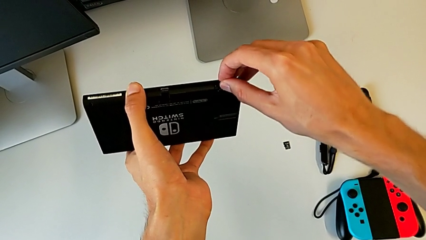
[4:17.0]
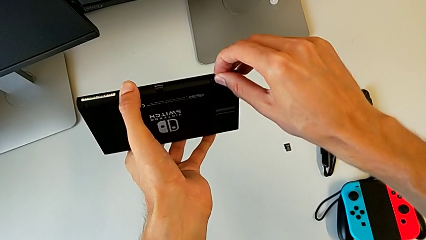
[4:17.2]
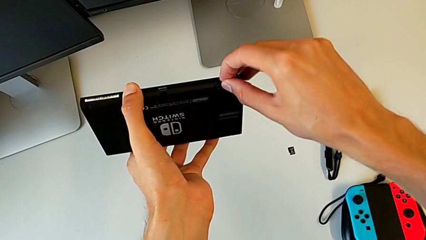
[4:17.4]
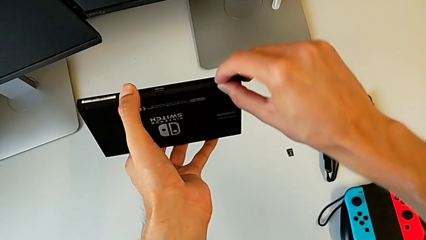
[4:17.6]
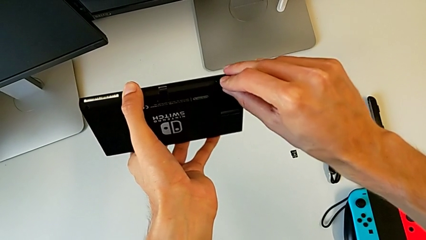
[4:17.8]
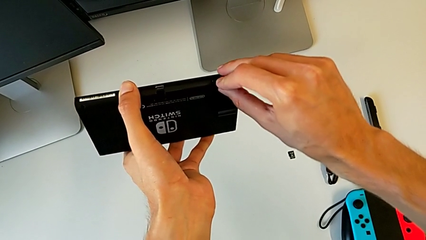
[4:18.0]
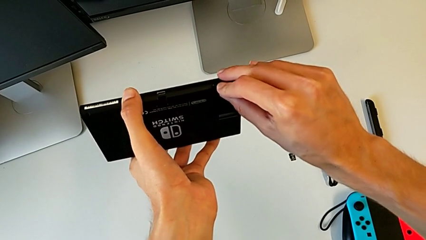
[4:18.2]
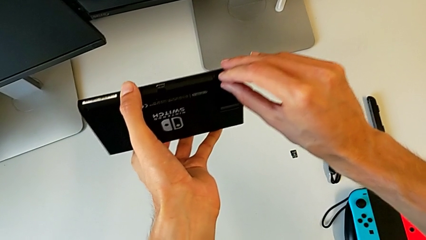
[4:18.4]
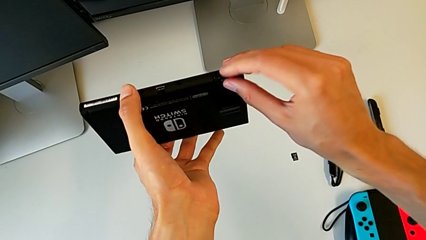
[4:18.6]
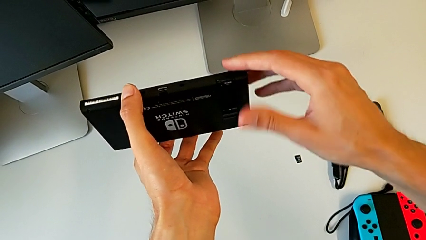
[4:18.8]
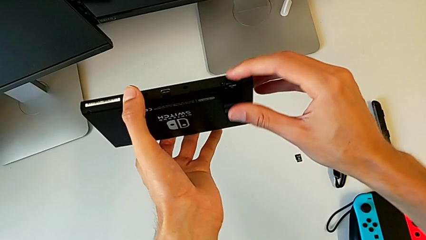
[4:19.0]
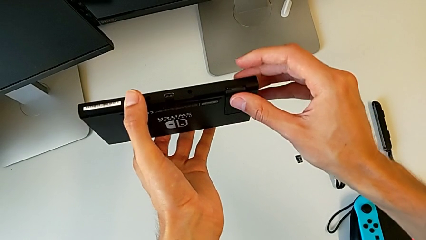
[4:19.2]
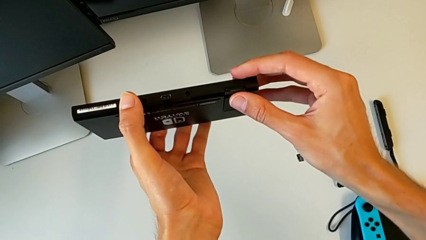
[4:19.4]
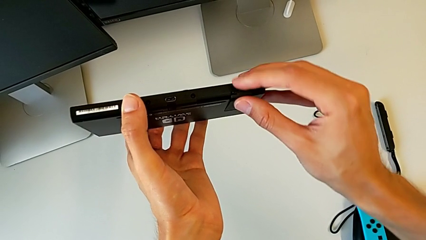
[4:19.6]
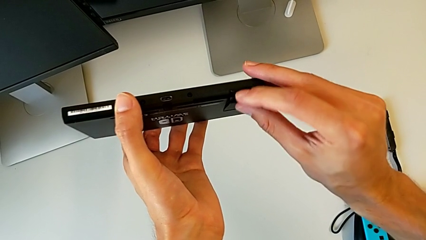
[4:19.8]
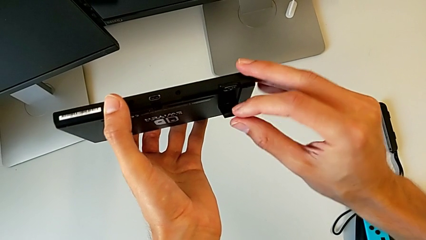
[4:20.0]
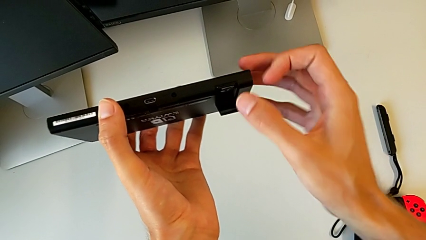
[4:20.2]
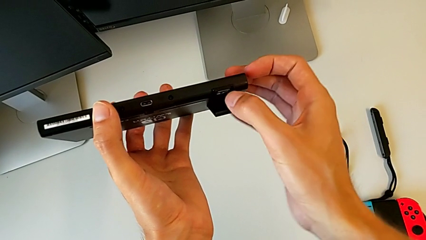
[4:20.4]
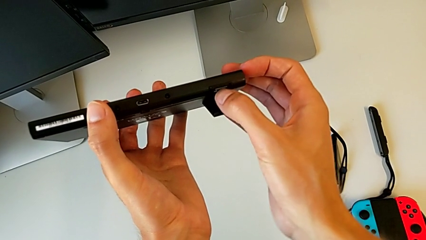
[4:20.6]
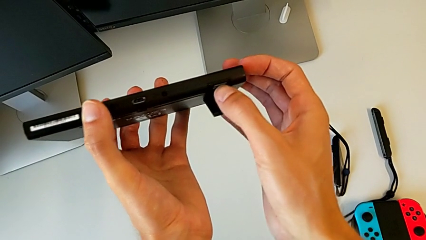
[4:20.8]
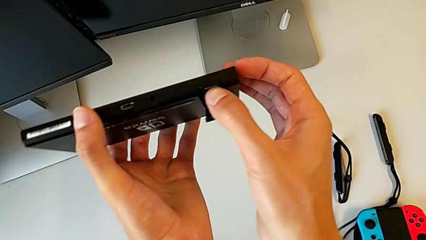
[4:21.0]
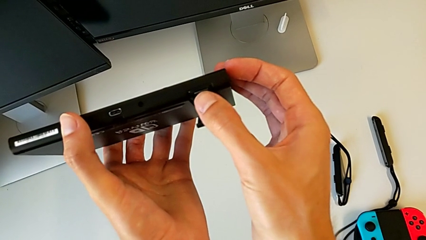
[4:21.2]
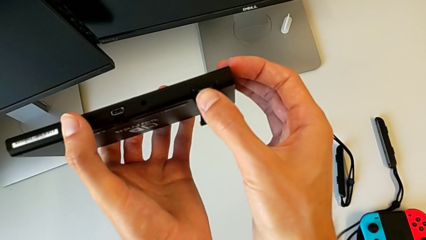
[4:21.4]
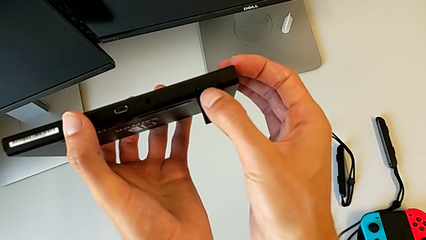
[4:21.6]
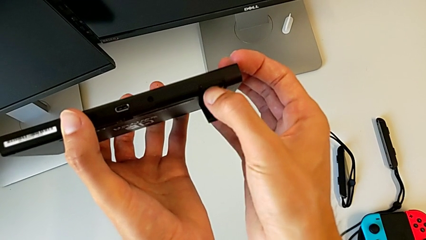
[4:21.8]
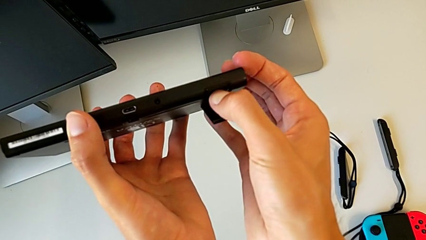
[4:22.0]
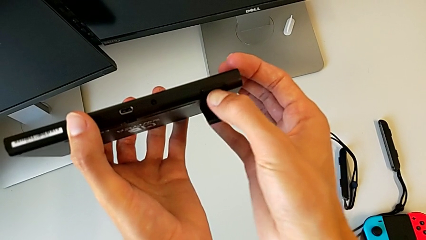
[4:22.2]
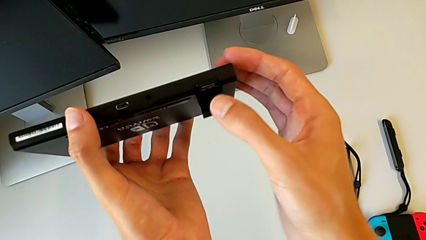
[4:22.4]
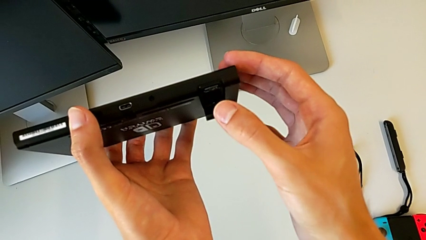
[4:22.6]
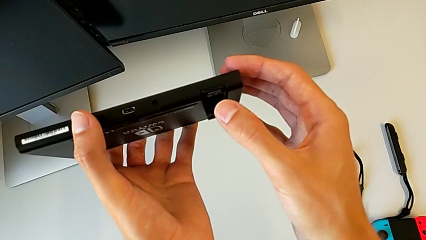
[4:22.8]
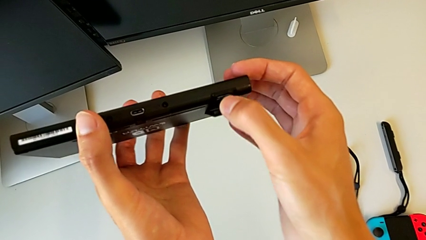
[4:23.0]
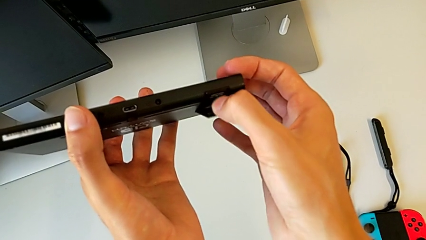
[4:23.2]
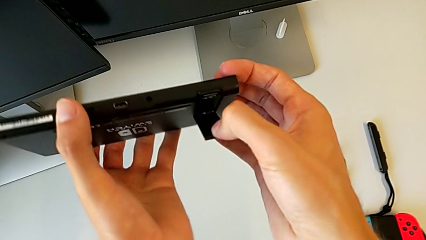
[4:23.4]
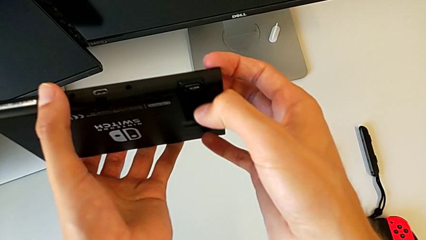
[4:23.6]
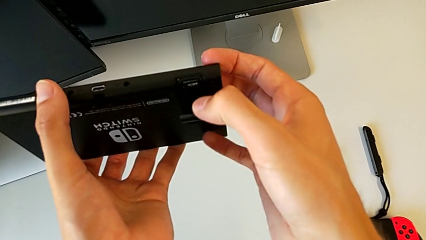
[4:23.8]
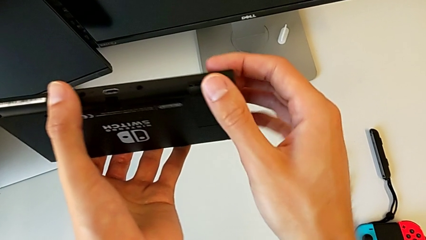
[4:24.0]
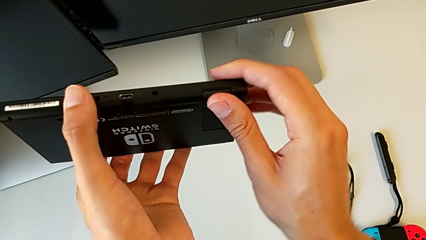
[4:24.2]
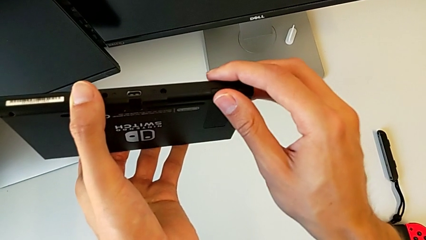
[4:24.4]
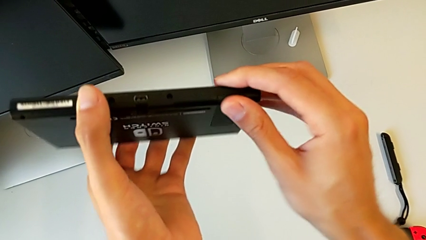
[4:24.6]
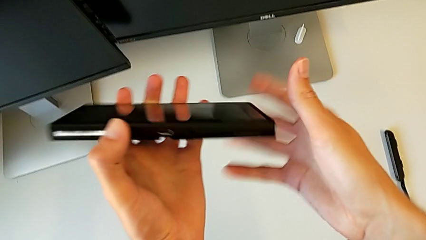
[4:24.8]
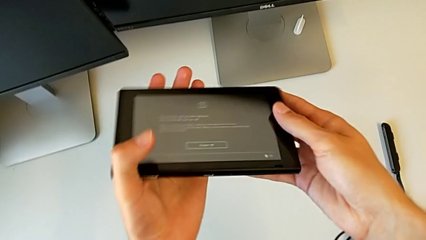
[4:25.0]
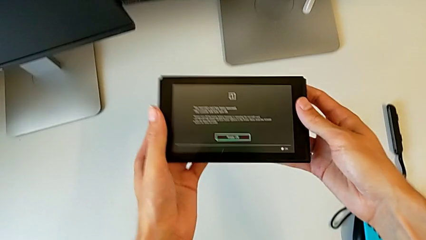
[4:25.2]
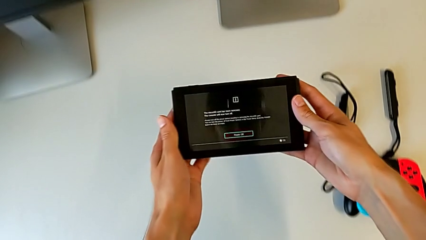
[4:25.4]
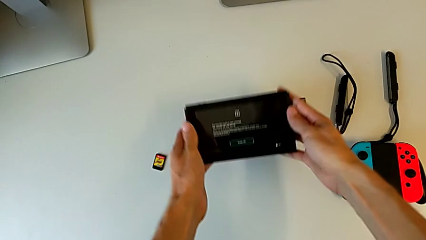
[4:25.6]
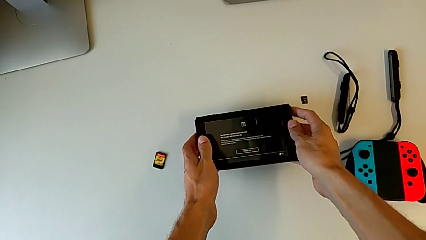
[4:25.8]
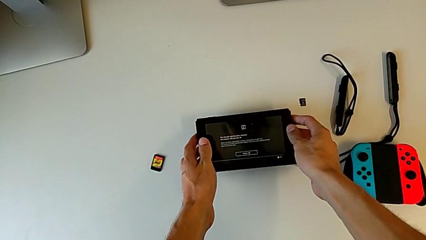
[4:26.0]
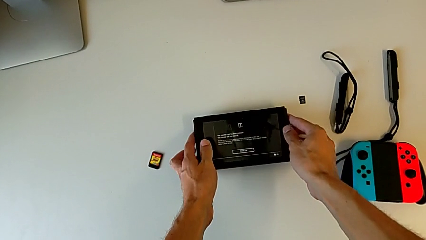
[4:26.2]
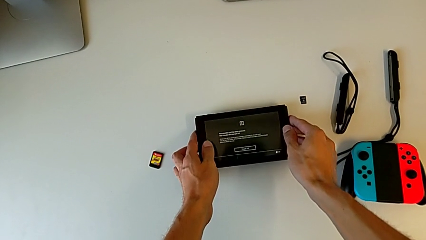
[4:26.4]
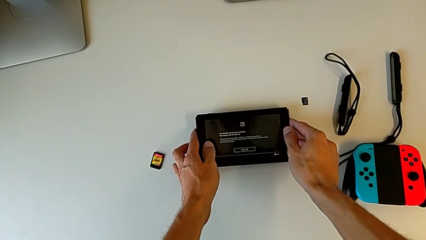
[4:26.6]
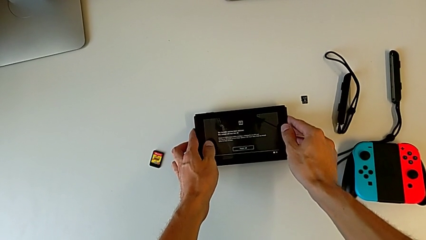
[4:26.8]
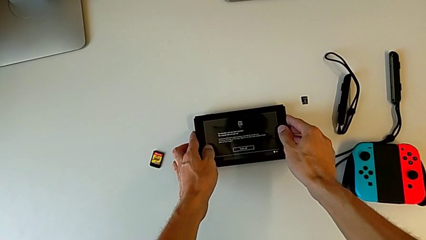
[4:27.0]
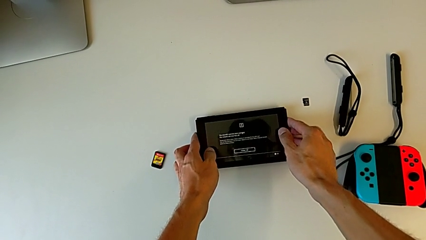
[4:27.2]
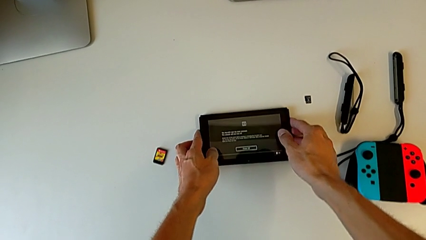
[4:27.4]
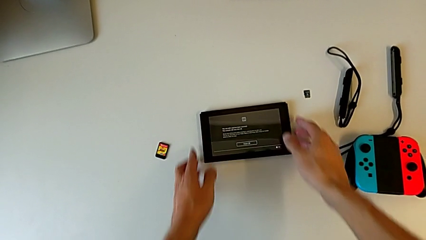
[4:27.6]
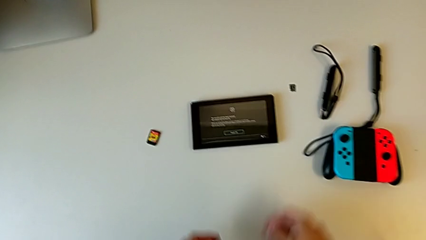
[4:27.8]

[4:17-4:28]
The camera wearer is exchanging the SD card of the Nintendo Switch. They insert the SD card, open the kickstand, pull it, touch the SD card, press it, pull the kickstand, close it and begin to place the Nintendo Switch.

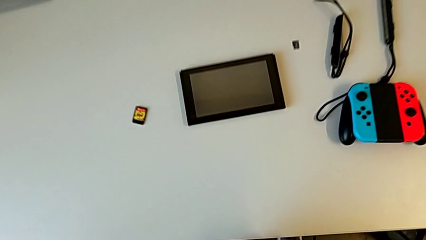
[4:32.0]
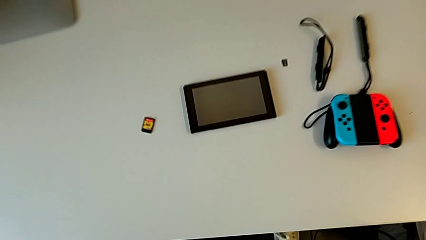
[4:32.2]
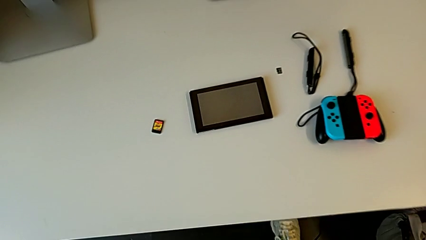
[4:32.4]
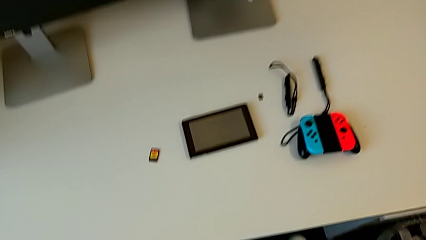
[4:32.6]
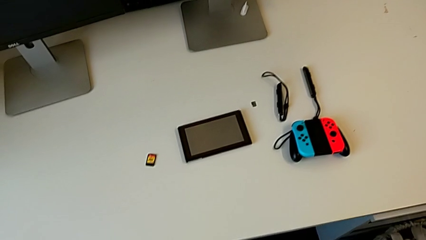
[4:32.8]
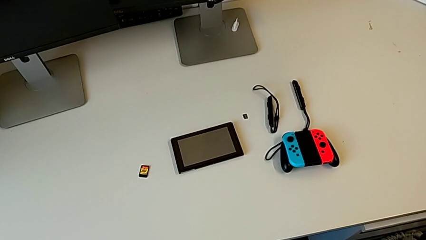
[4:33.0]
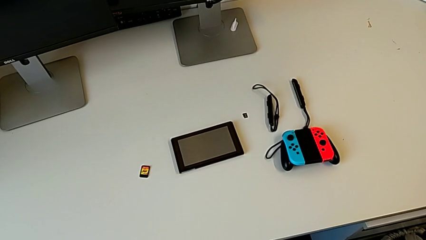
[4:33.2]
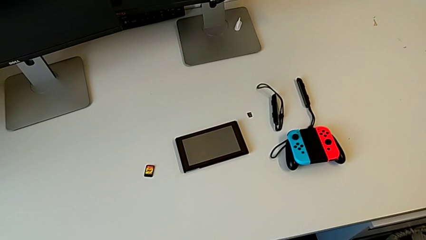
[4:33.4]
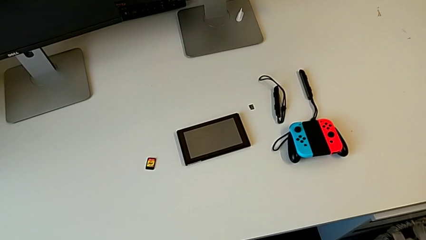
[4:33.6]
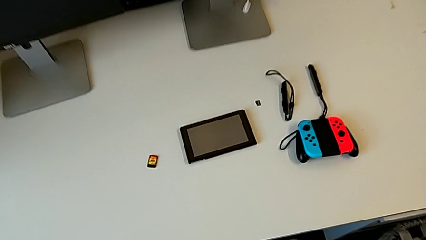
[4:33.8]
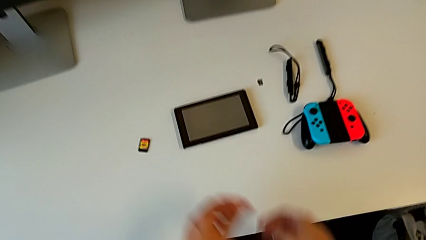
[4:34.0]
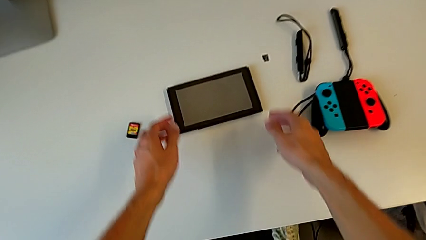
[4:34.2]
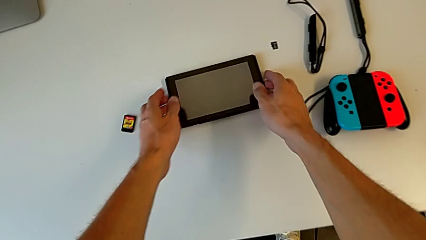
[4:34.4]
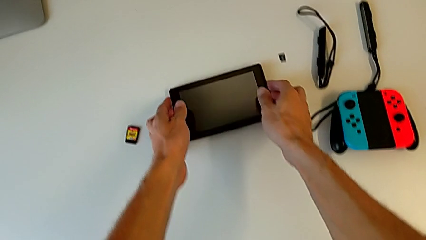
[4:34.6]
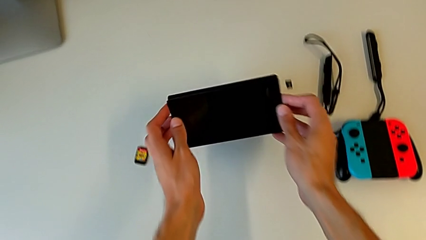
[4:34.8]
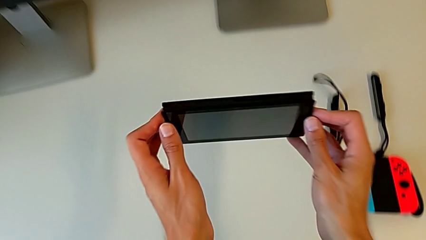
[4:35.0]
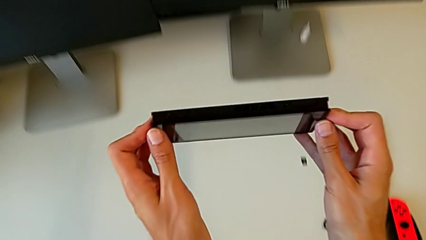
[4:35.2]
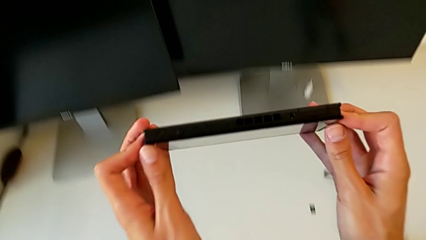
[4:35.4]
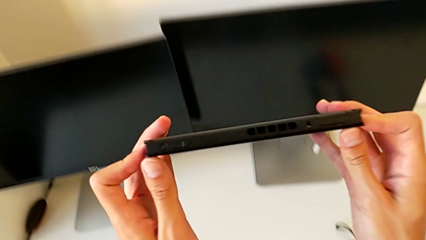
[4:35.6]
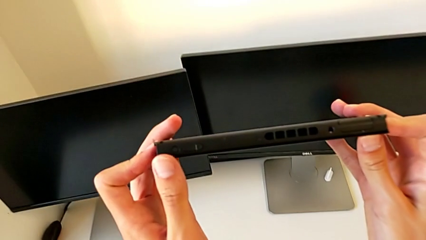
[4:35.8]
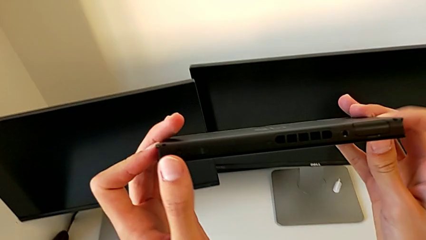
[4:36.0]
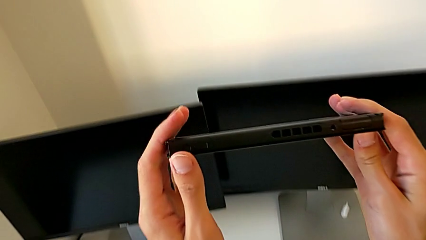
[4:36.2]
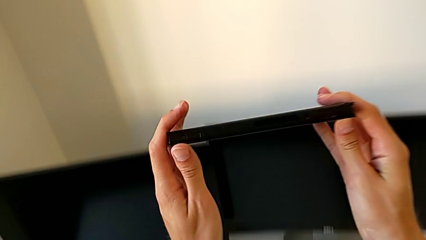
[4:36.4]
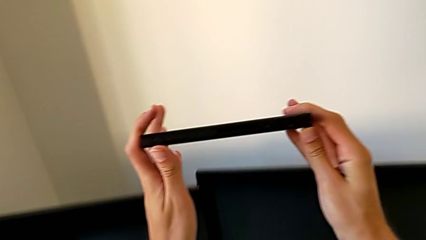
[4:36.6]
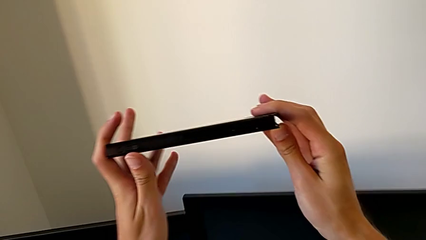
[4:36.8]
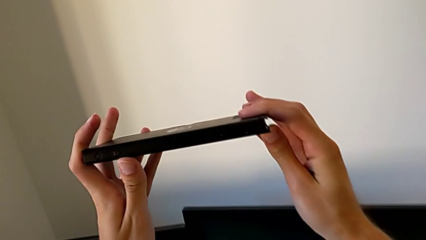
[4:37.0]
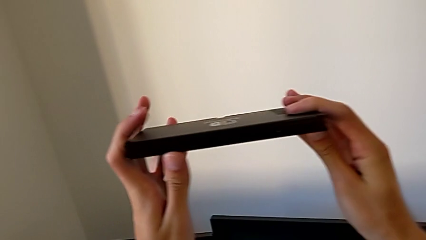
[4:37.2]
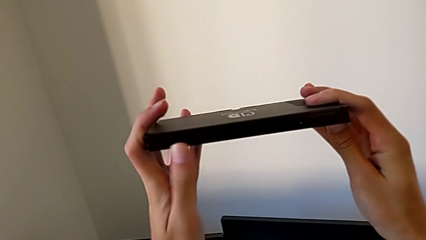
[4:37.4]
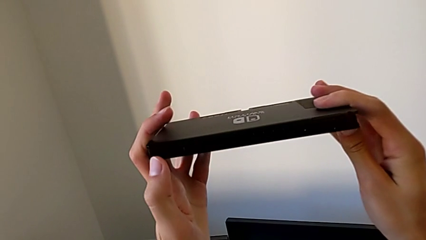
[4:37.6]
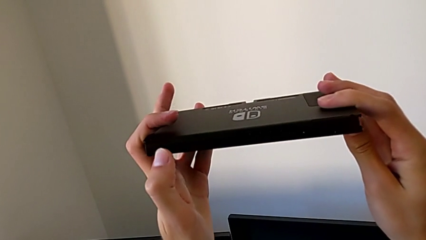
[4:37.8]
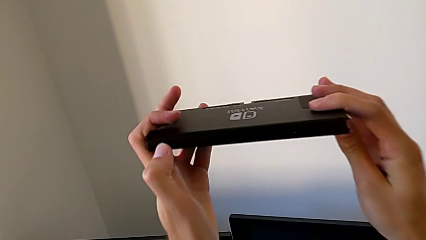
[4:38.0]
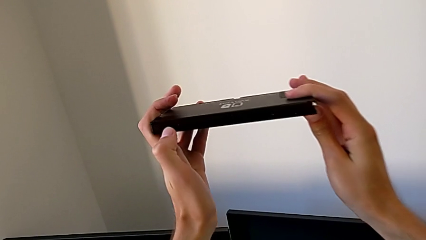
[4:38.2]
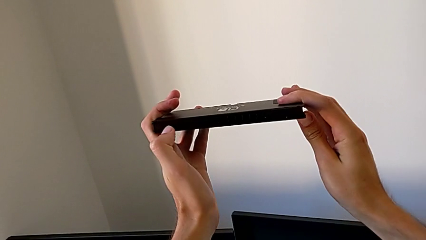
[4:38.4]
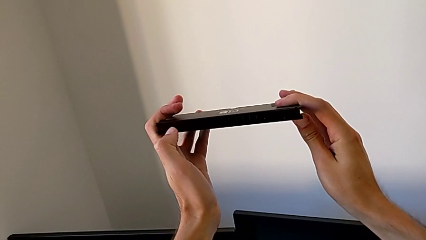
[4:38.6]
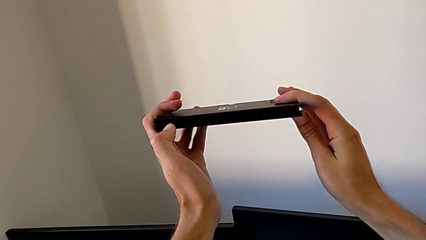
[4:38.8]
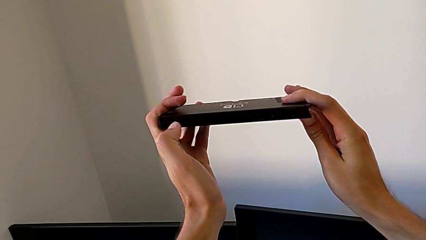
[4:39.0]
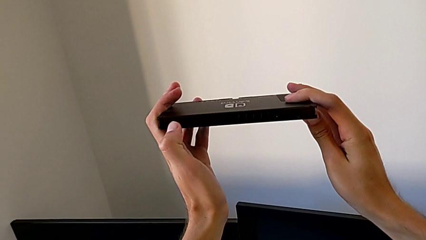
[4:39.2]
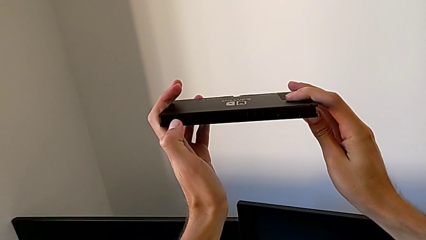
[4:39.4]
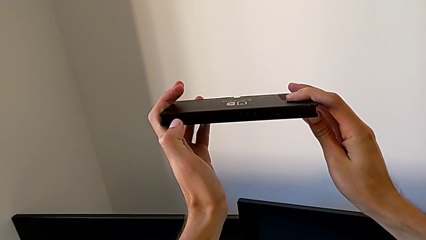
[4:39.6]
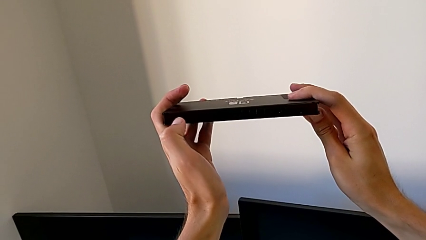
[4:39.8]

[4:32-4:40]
The camera wearer is holding the Nintendo console. They grab the Nintendo Switch, hold it and begin to hold it.
